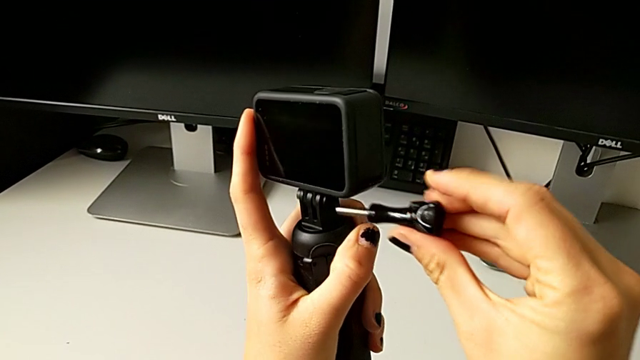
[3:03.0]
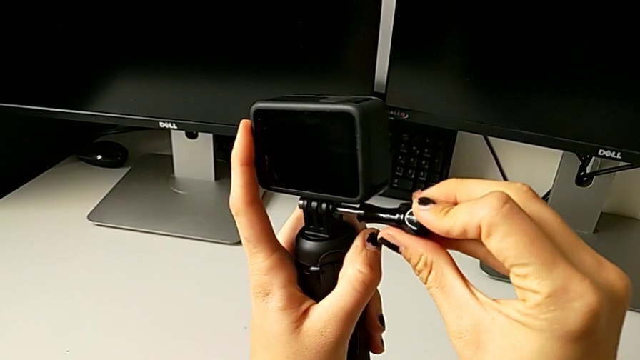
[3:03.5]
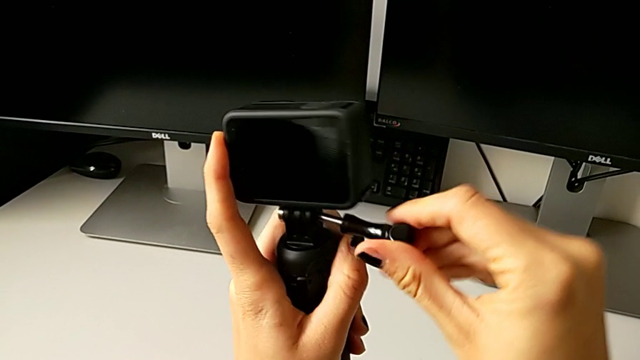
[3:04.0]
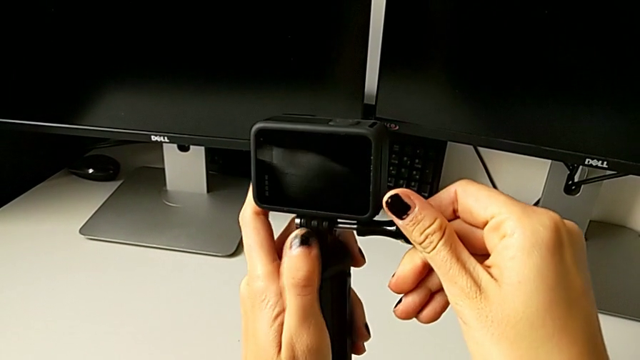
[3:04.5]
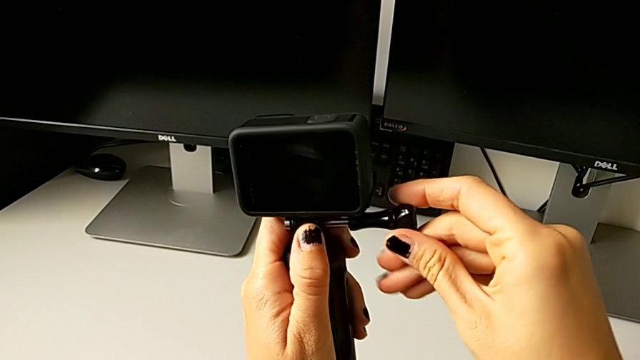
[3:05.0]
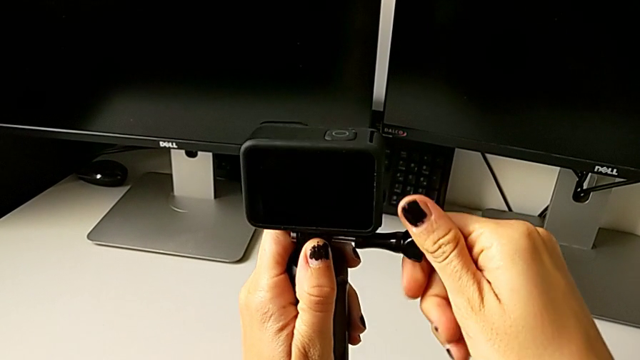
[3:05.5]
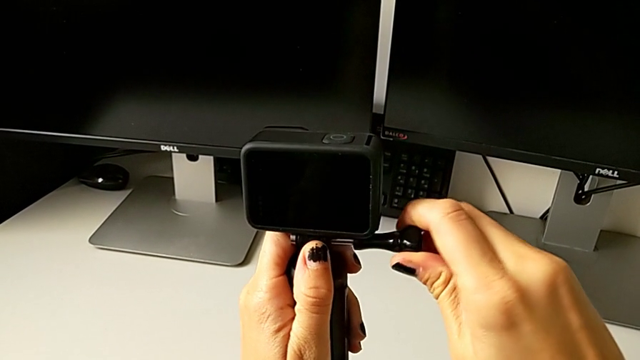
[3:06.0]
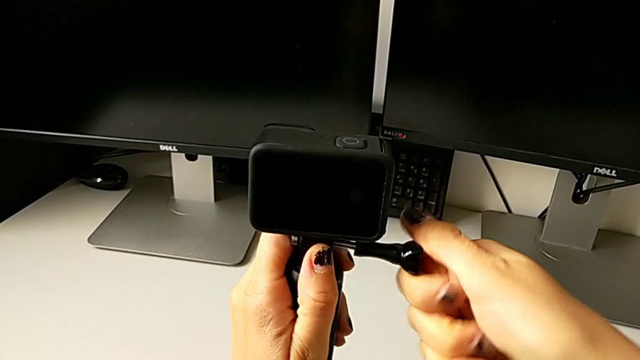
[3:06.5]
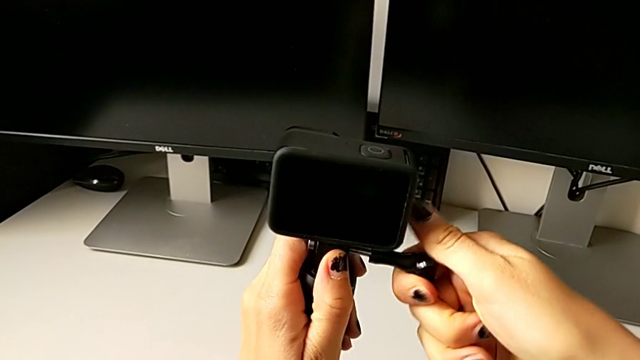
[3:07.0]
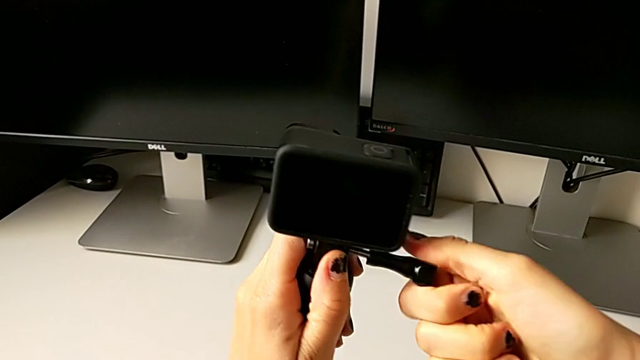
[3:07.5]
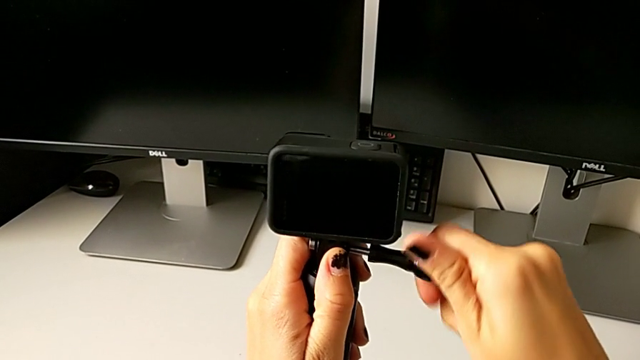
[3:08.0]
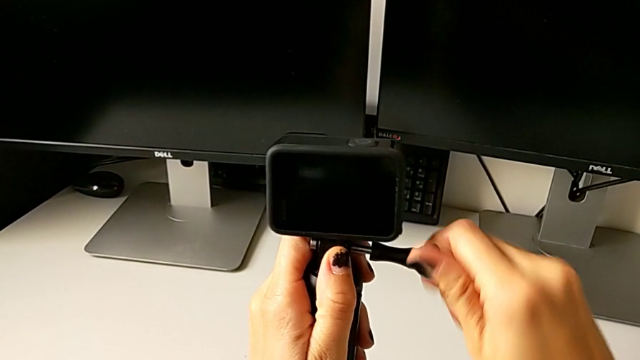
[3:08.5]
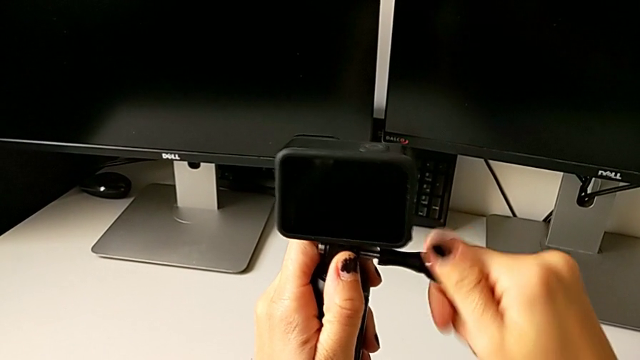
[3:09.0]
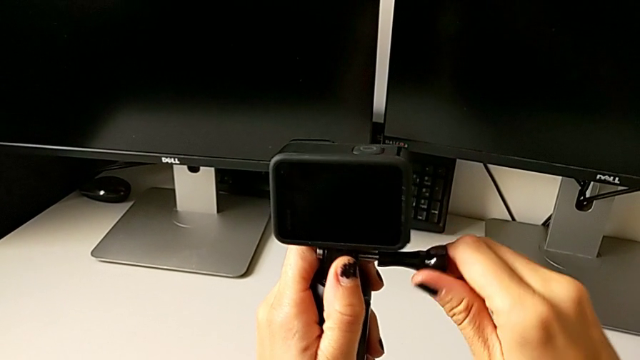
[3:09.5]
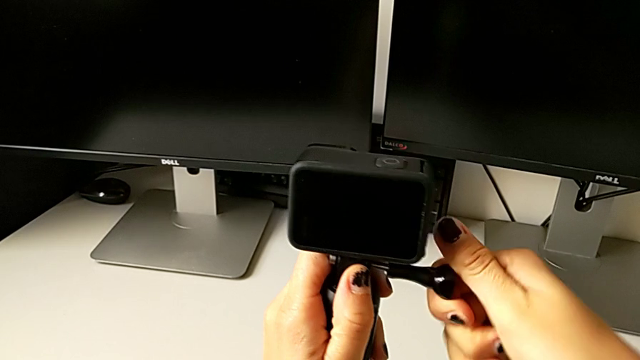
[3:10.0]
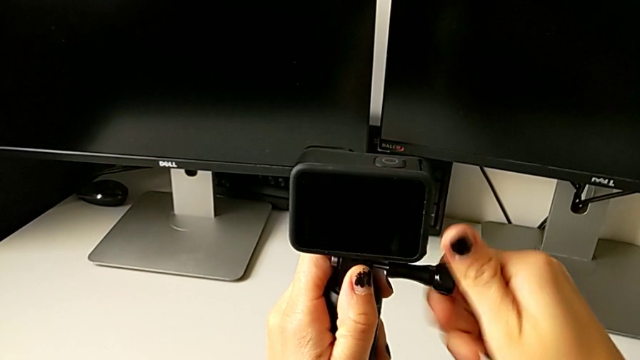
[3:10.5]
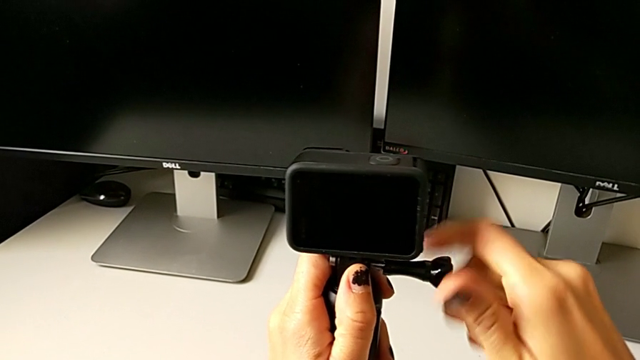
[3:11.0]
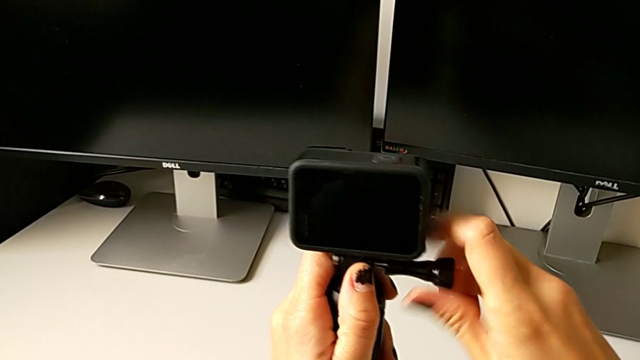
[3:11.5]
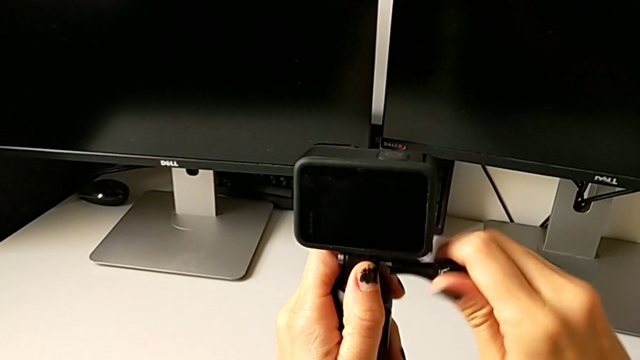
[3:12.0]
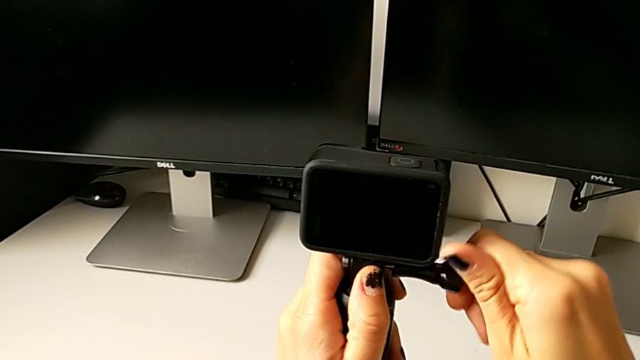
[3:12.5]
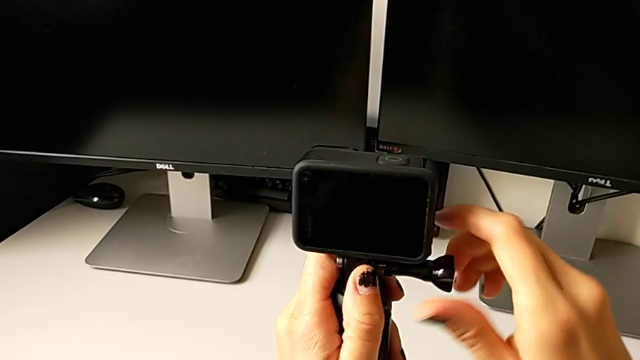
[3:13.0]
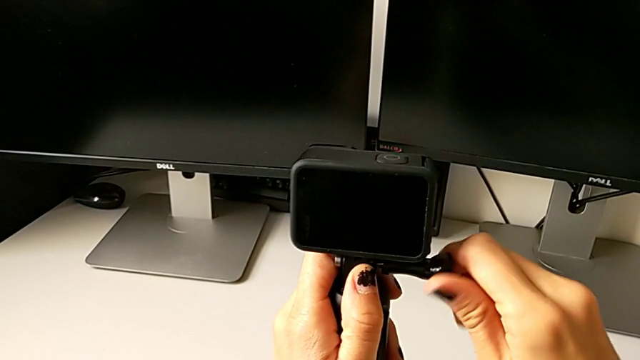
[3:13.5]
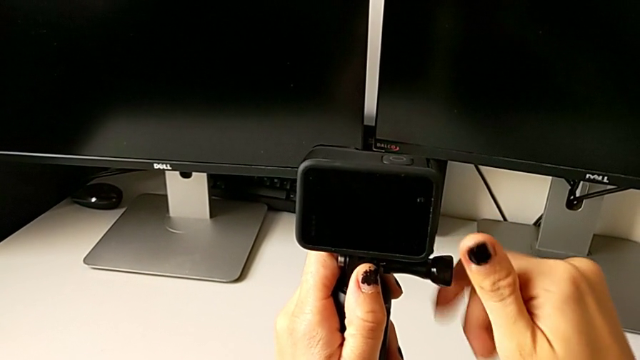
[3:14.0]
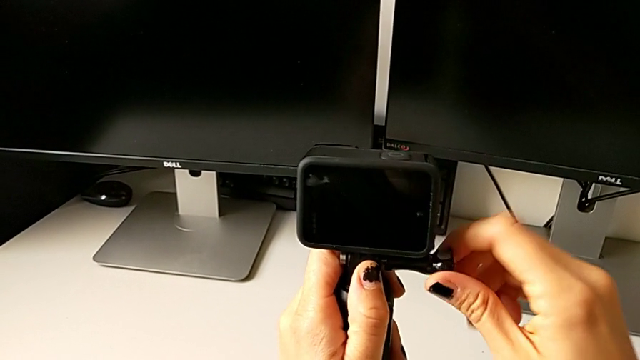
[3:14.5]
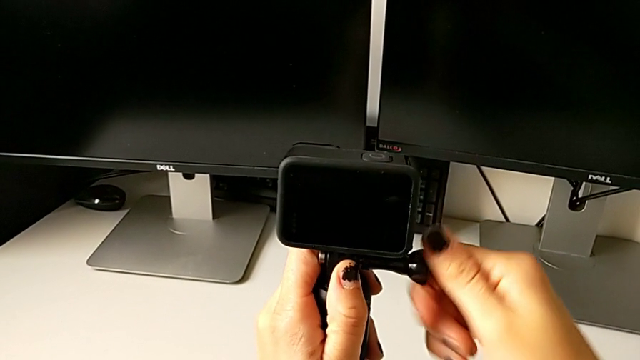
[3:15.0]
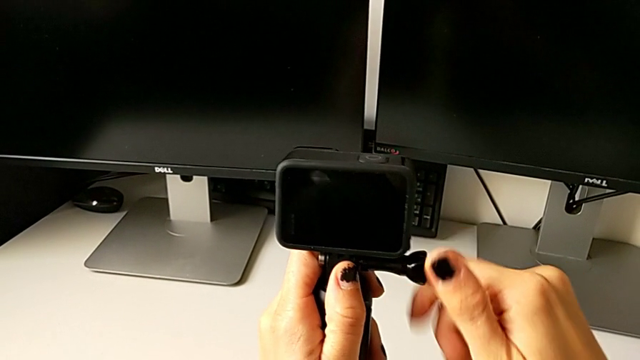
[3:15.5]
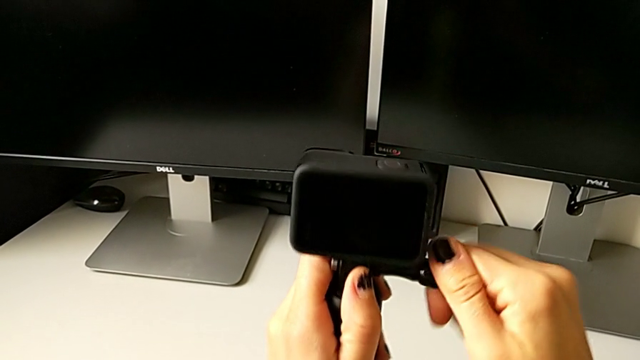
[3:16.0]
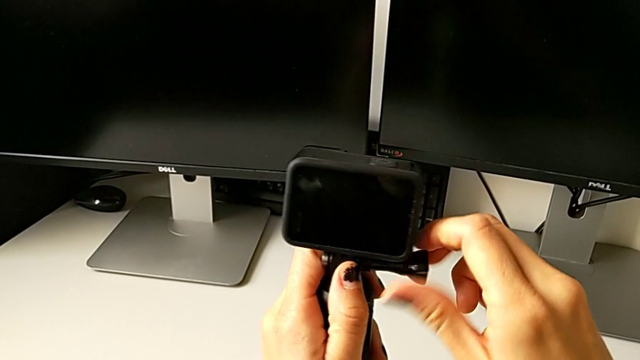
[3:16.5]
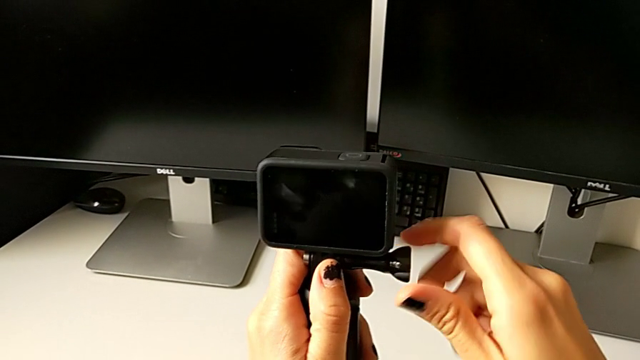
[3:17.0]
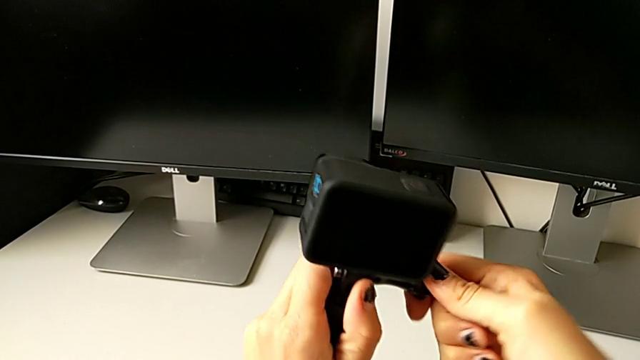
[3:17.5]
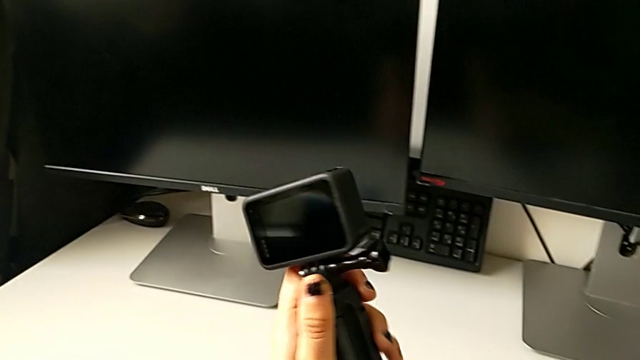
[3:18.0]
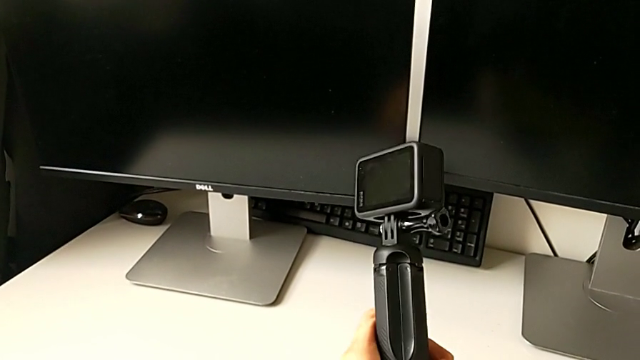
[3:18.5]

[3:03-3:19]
The camera wearer is mounting the GoPro on the handheld grip. They screw the GoPro.

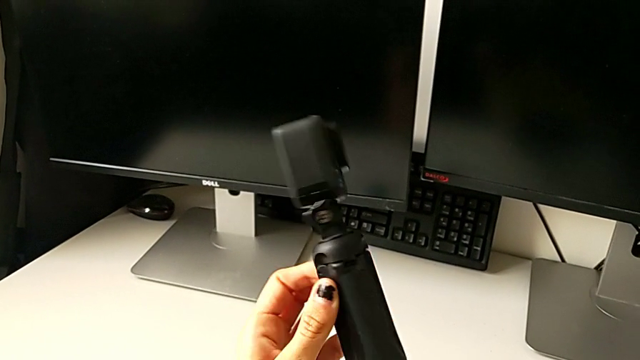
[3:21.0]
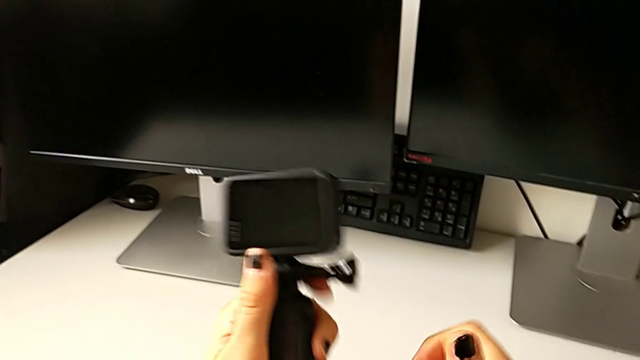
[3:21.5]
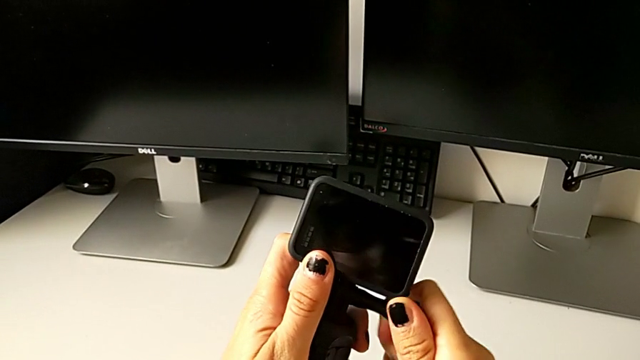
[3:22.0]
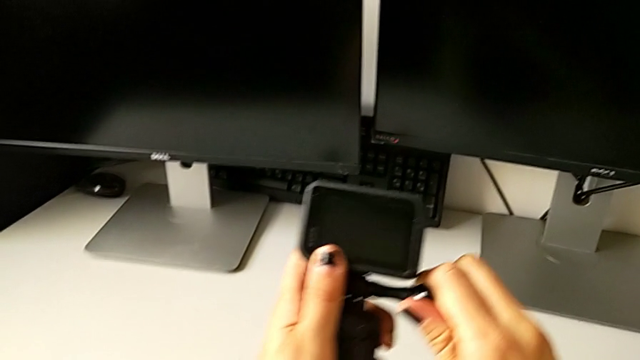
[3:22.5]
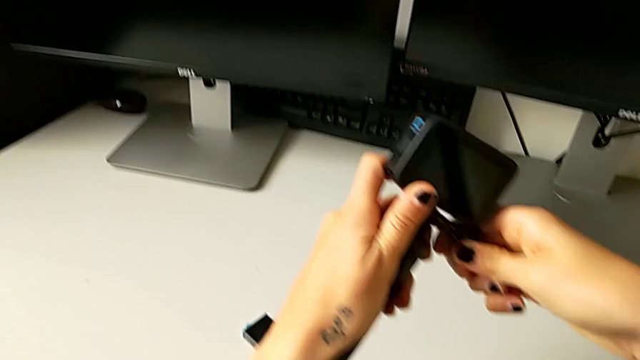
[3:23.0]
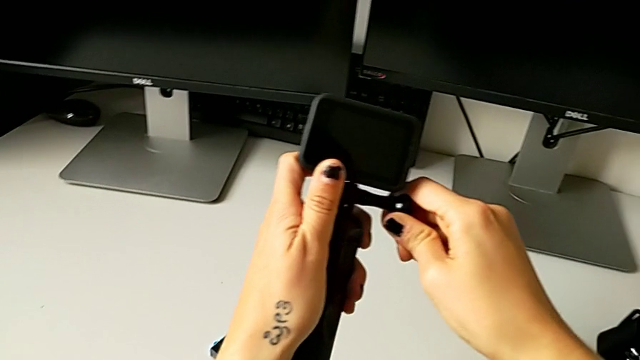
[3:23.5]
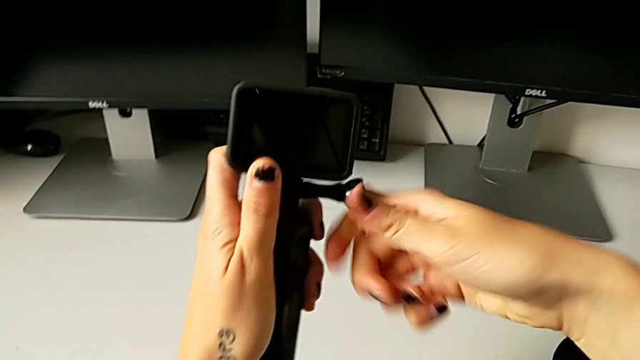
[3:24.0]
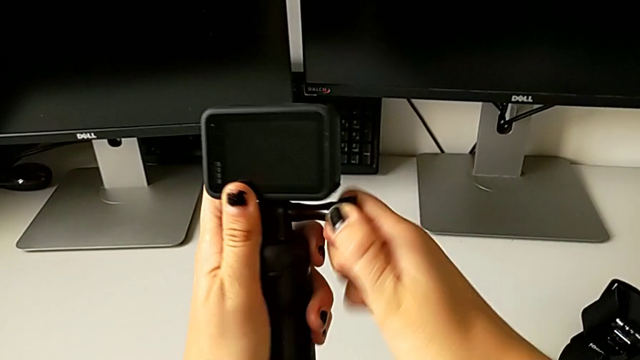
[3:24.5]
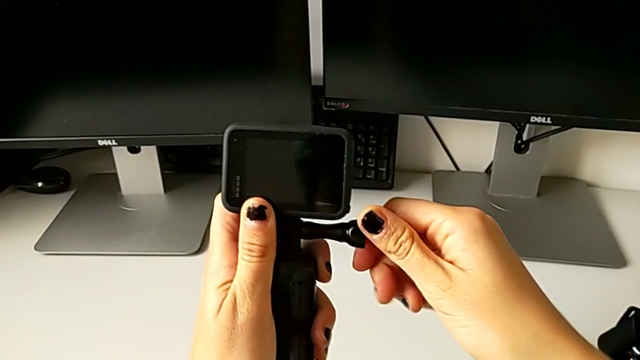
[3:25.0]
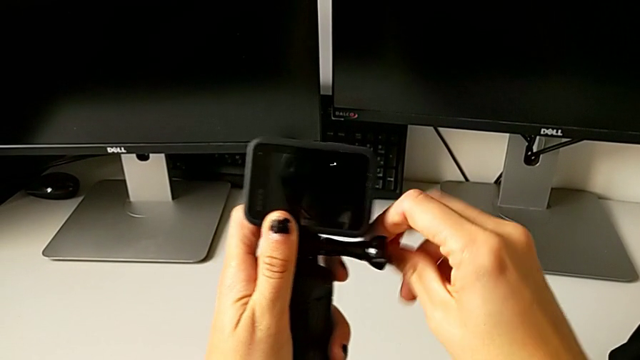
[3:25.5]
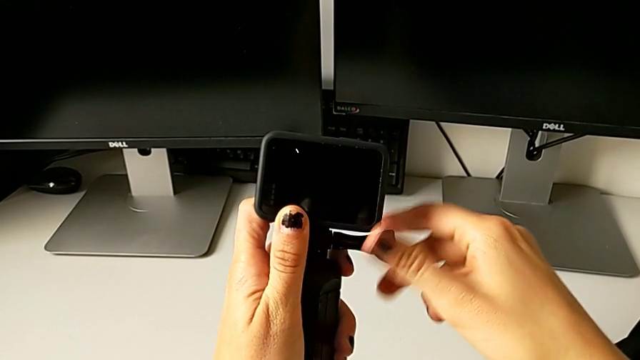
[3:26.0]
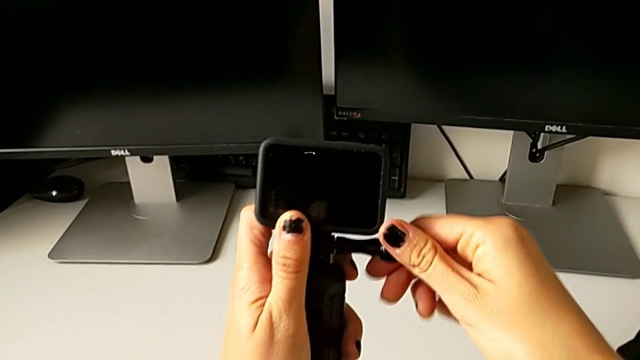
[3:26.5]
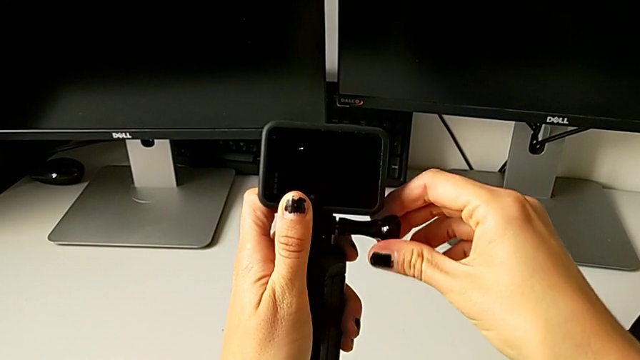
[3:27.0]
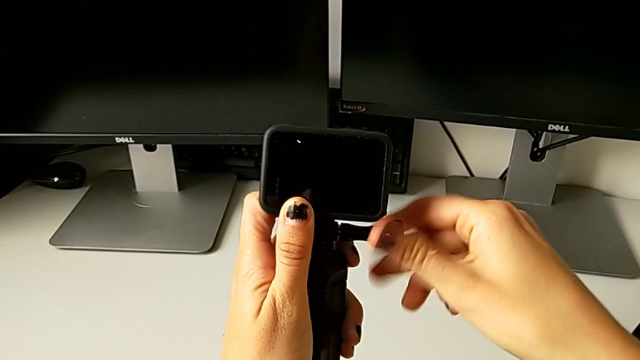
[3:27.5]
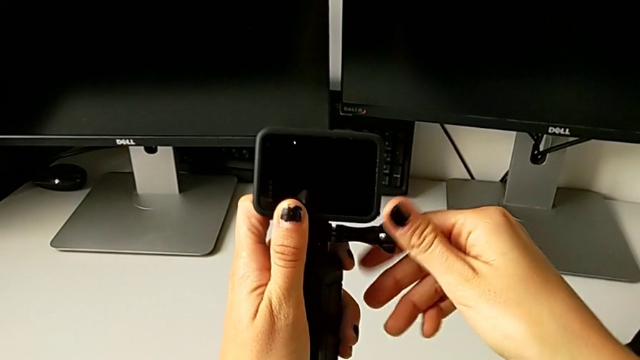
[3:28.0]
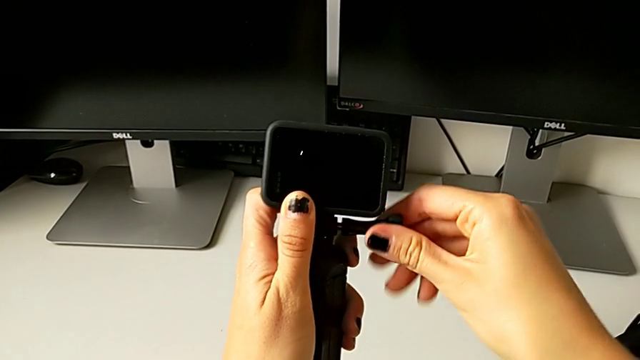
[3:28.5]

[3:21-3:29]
The camera wearer is removing the GoPro from the handheld grip. They begin to unscrew the screw.
